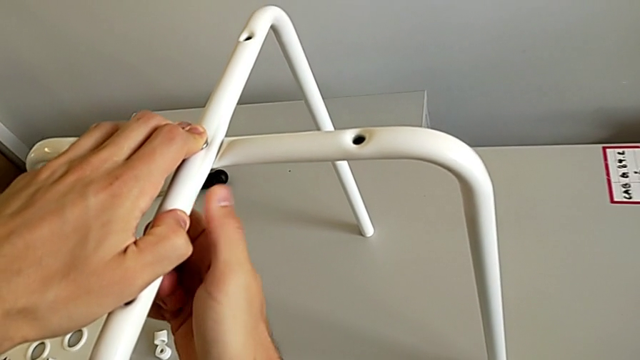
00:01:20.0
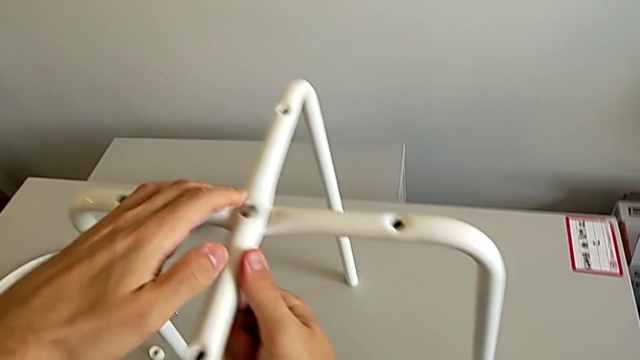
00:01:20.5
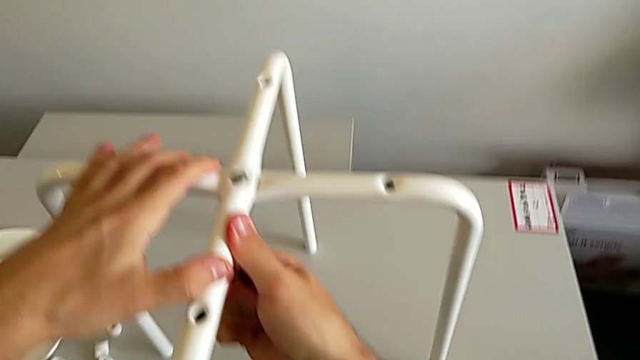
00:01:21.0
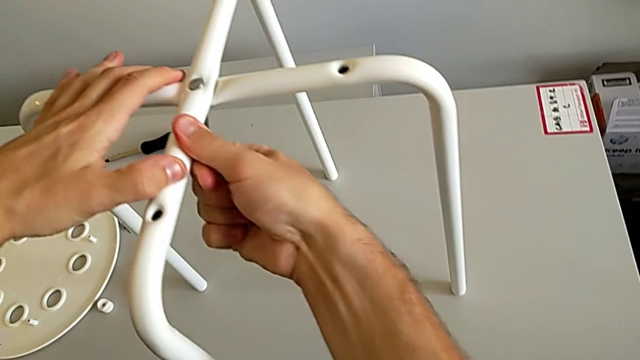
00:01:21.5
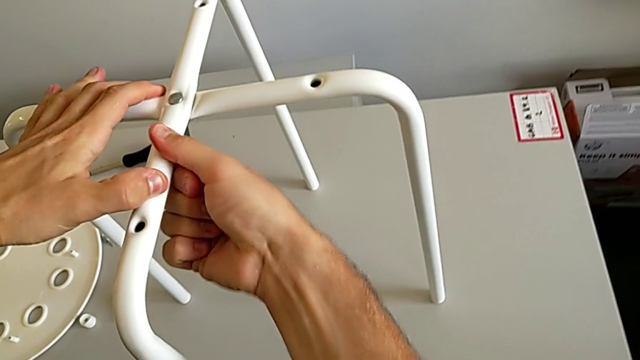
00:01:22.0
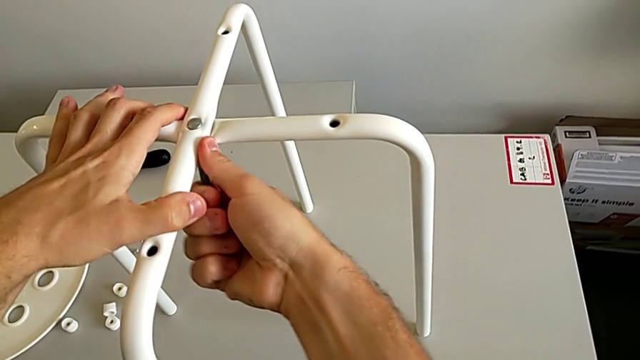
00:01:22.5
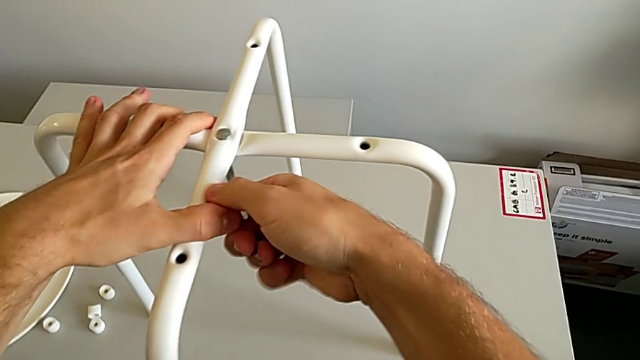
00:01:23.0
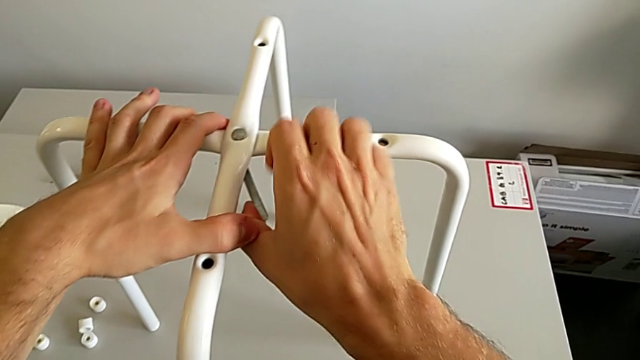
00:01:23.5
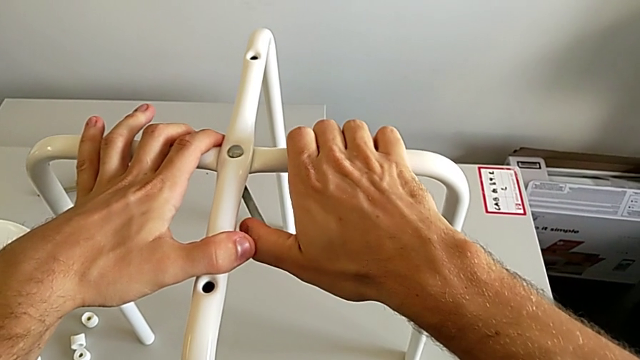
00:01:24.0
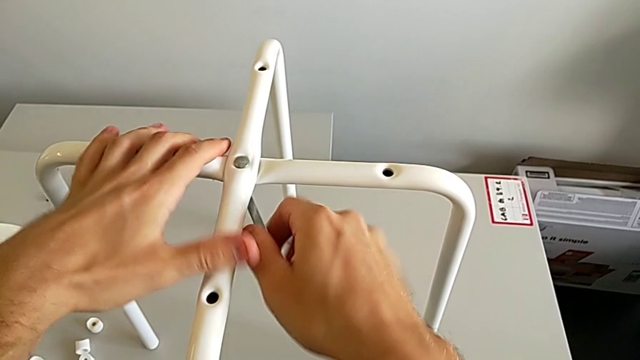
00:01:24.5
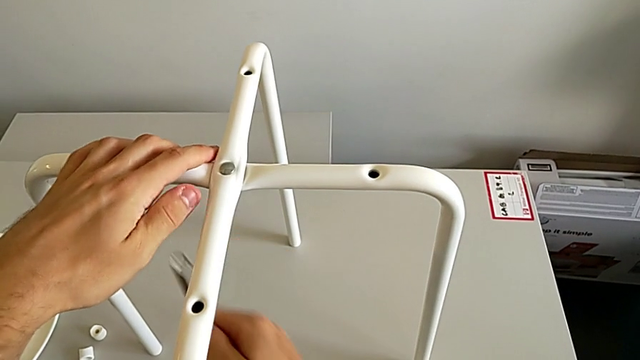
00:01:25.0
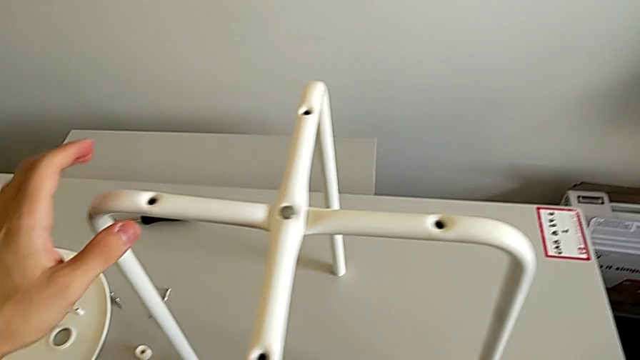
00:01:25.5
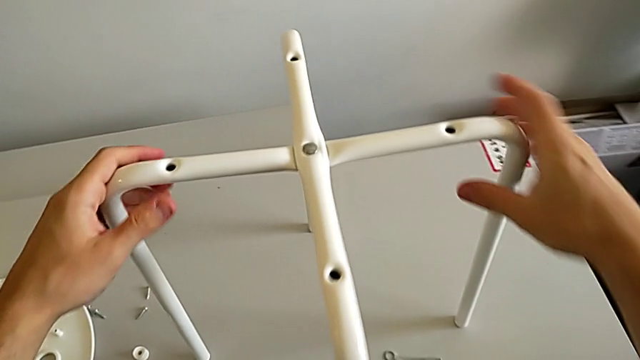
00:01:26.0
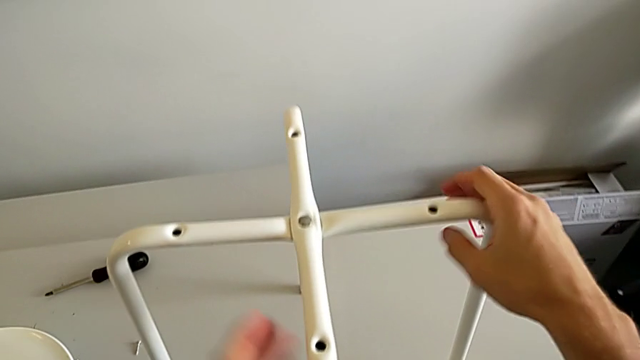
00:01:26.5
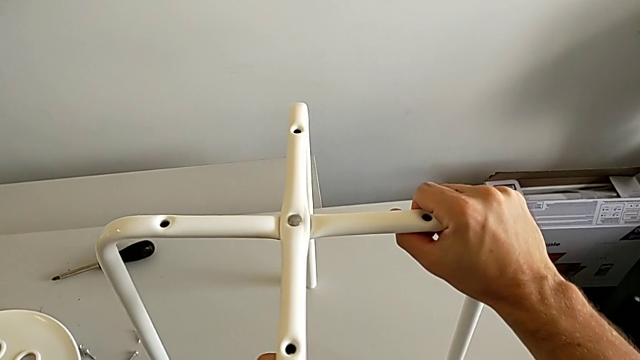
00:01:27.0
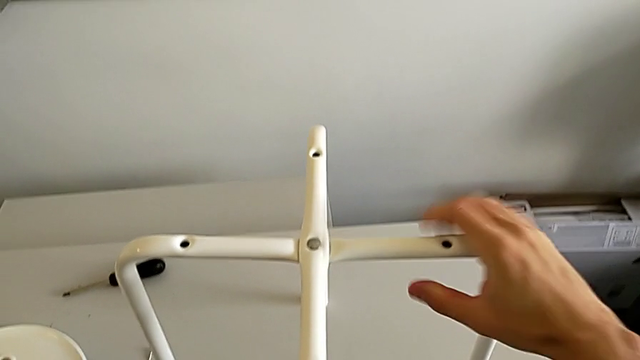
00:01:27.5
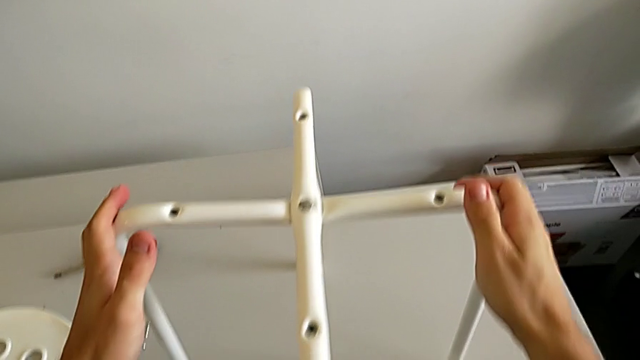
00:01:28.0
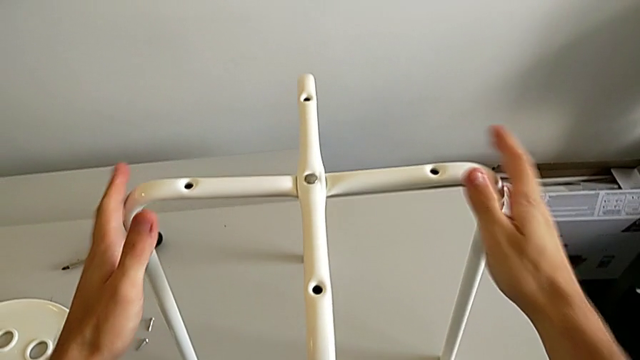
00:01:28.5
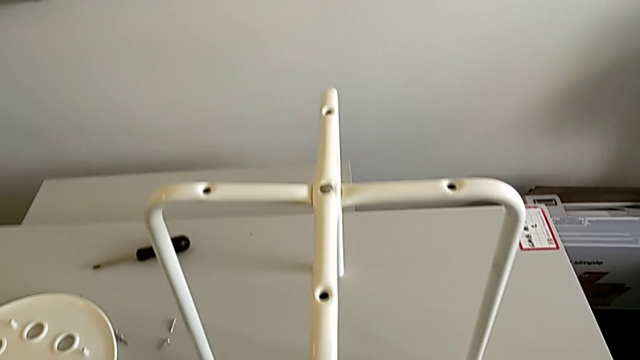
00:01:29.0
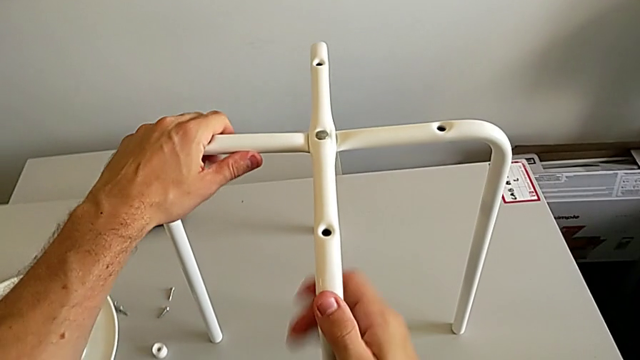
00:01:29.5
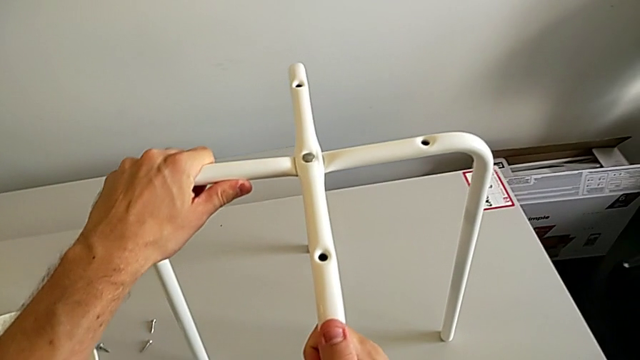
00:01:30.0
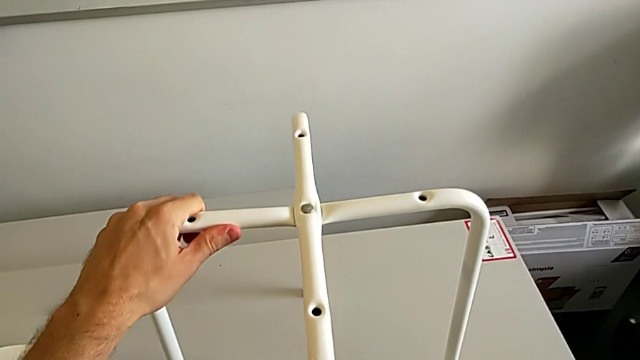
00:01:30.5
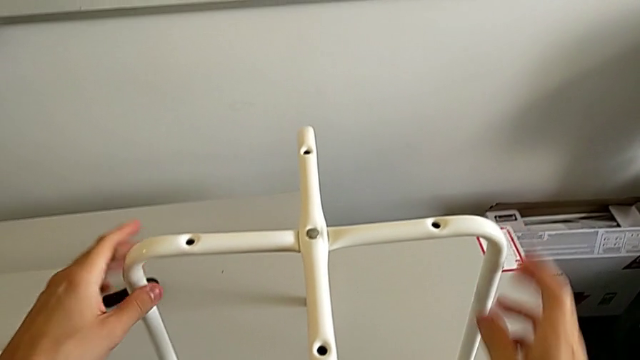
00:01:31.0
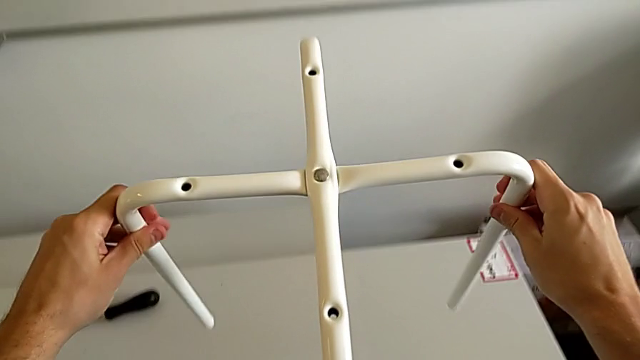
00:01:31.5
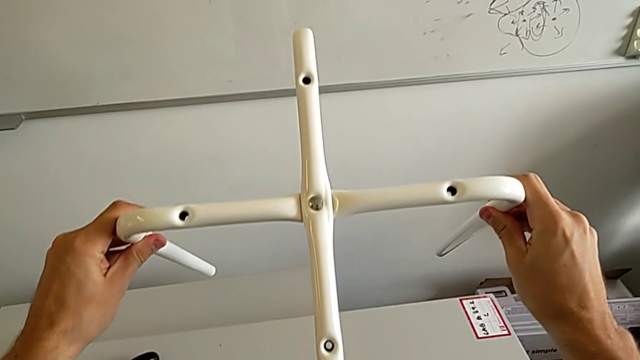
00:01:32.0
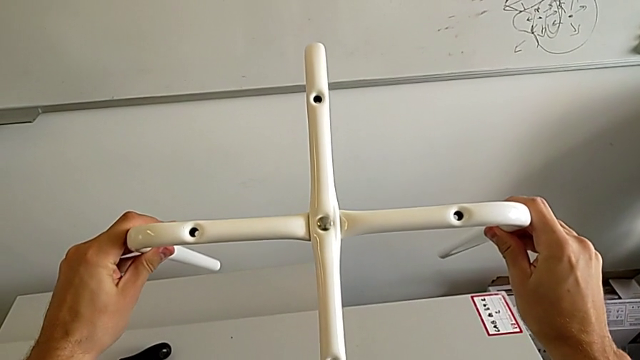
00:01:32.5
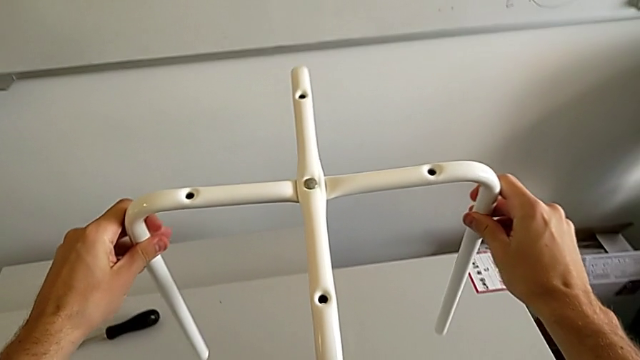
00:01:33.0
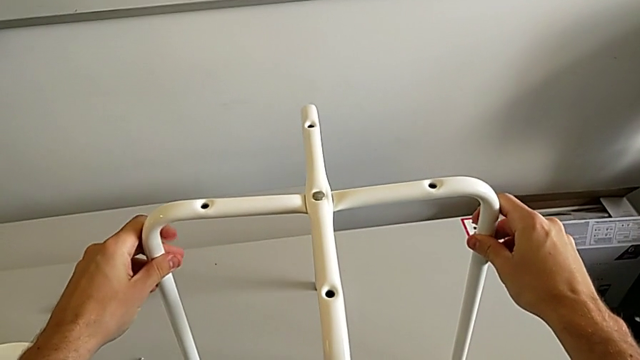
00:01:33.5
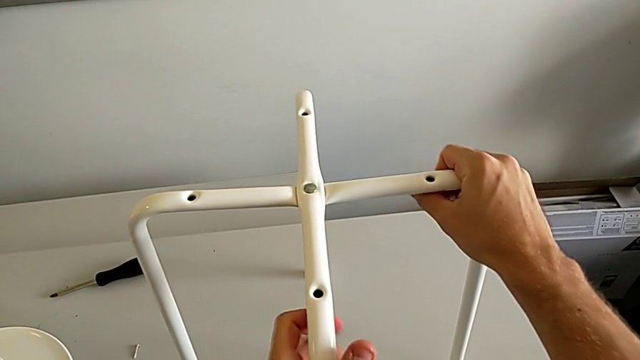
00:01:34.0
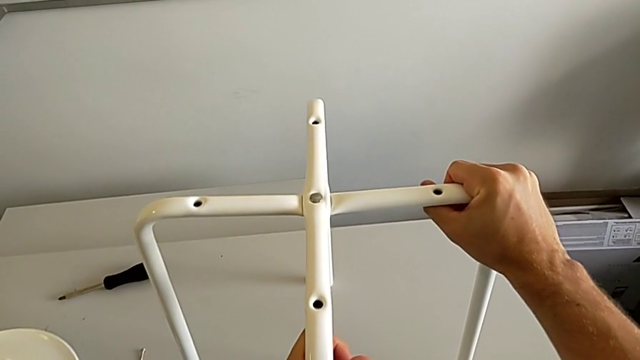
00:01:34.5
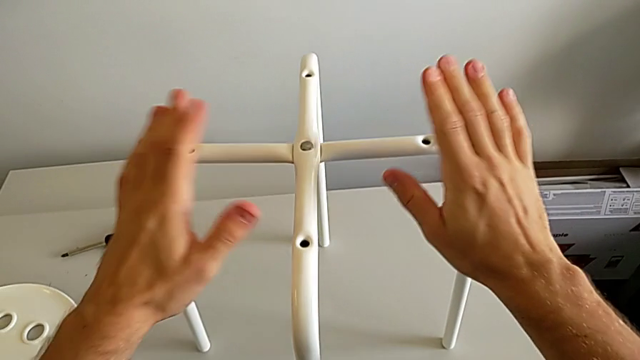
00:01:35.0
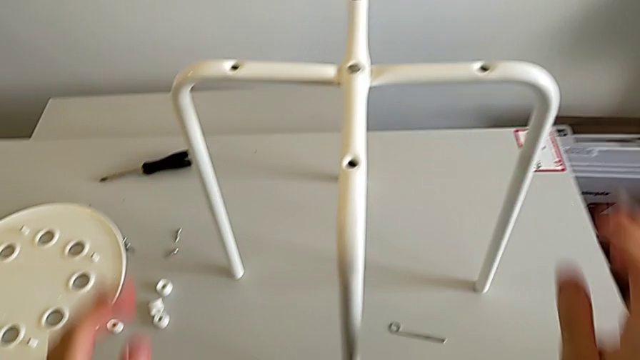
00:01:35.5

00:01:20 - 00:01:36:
The camera wearer is assembling the white legs. They keep screwing the hex nut, withdraw the hexagonal wrench, place it, align the leg, lift it, place it and align it.

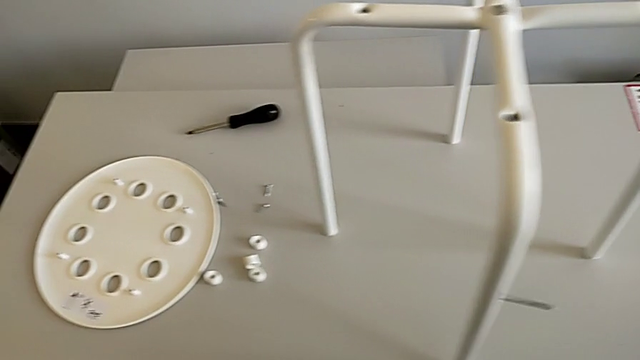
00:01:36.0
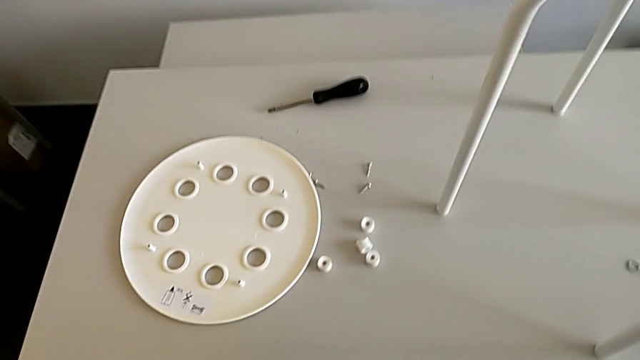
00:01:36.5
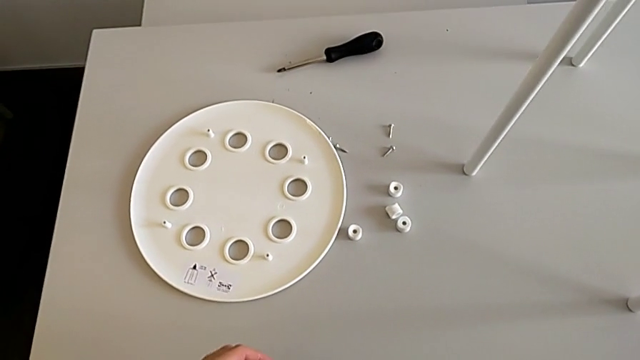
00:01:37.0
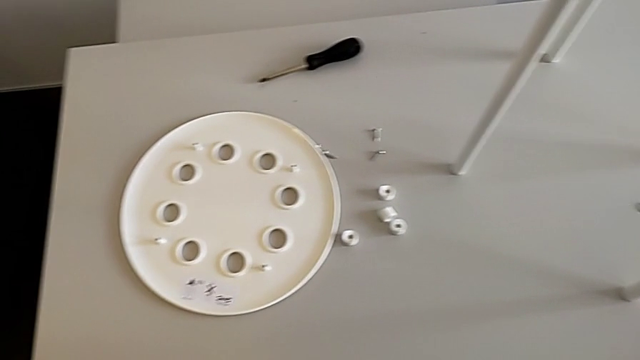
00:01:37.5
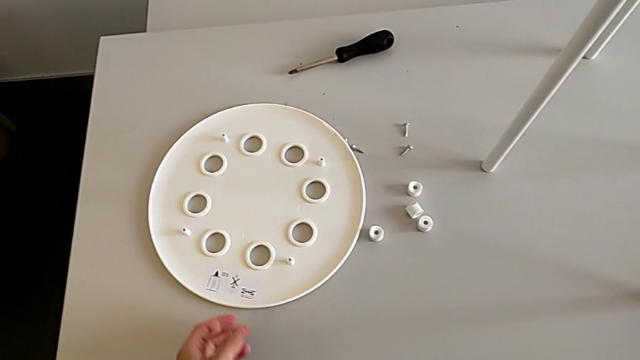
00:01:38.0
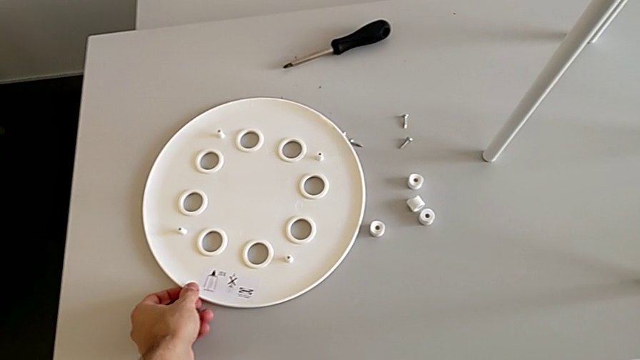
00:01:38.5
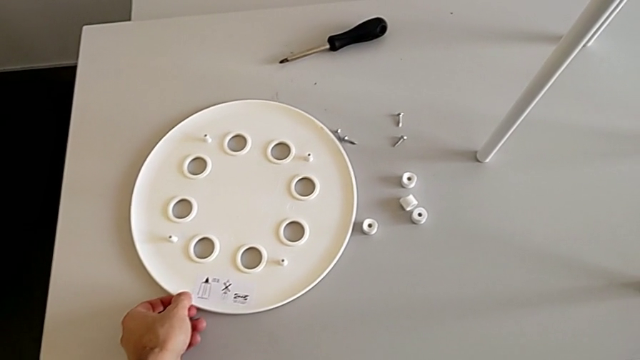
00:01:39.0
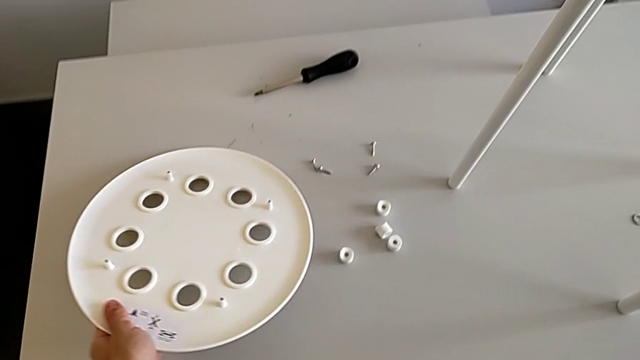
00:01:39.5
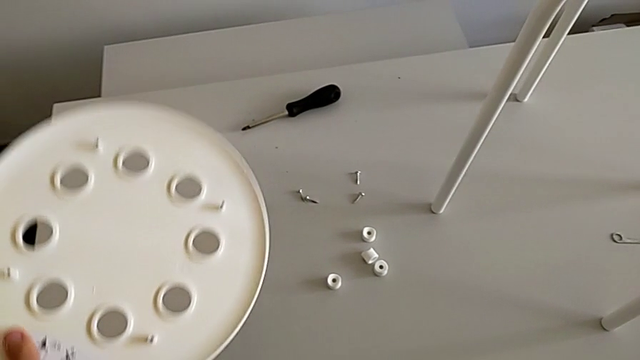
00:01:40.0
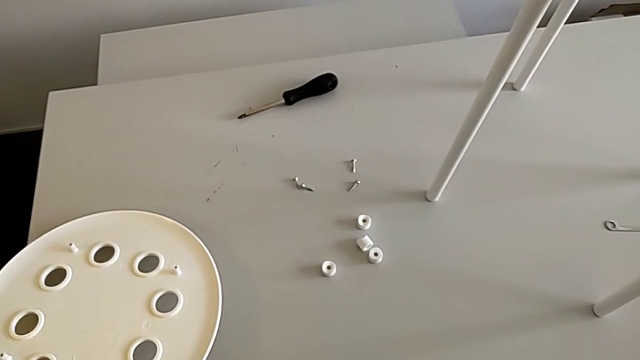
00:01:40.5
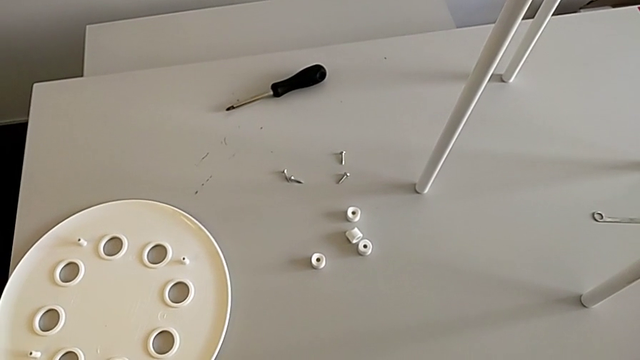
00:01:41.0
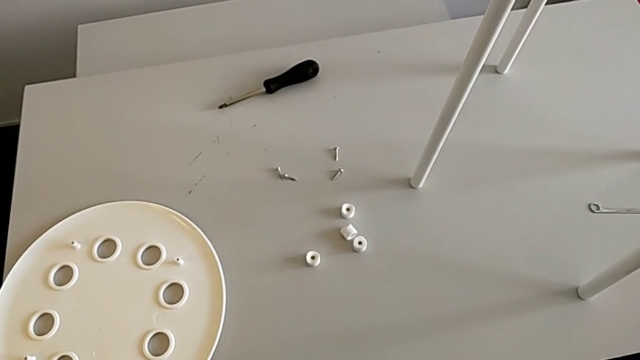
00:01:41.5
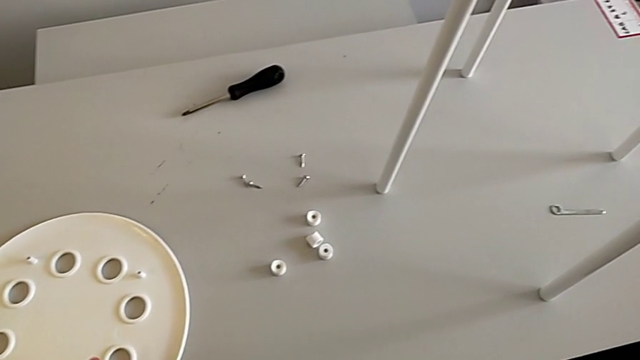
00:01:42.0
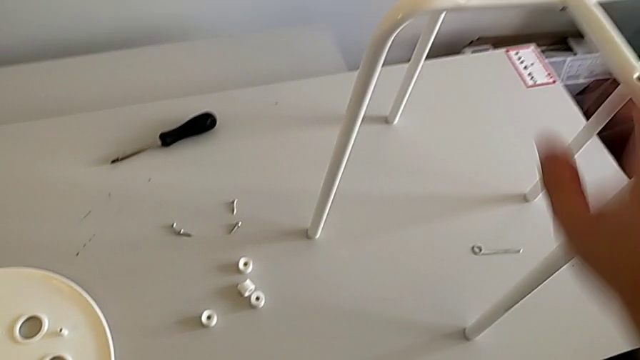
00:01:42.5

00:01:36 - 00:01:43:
The camera wearer is assembling the seat board with the leg frame. They inspect the stool, wrongly grab and lift the seat, place it and grab the leg.
